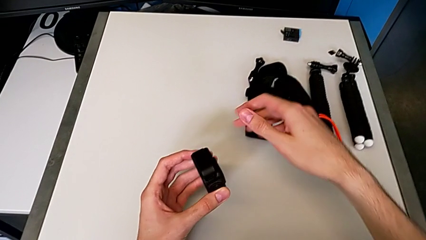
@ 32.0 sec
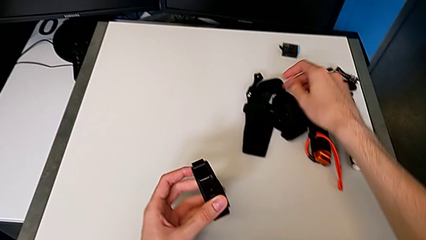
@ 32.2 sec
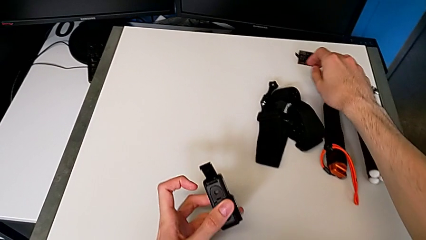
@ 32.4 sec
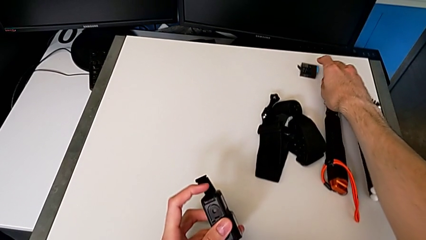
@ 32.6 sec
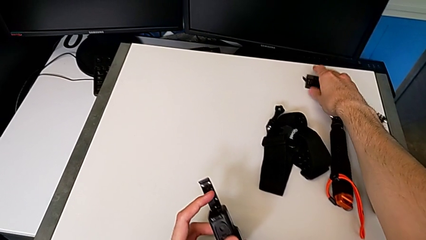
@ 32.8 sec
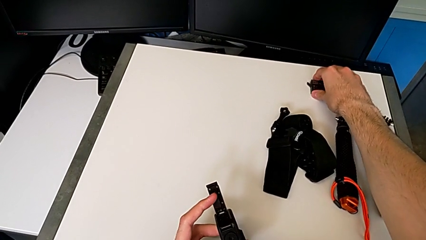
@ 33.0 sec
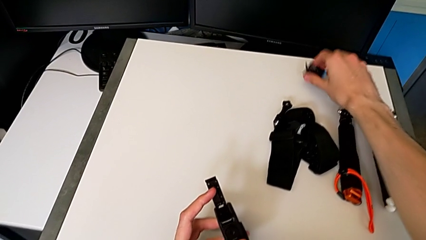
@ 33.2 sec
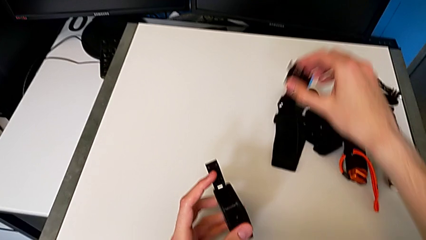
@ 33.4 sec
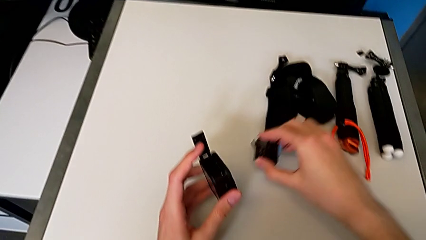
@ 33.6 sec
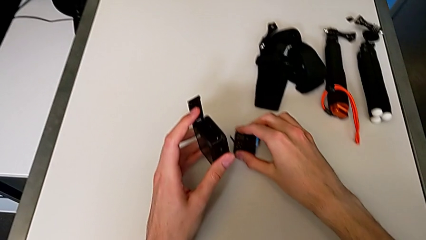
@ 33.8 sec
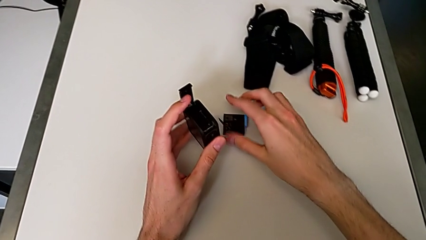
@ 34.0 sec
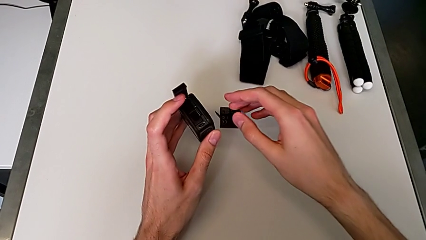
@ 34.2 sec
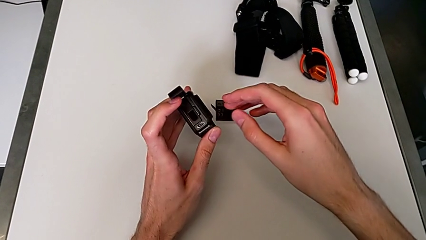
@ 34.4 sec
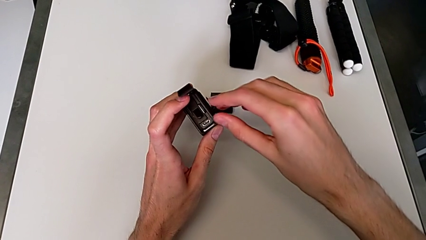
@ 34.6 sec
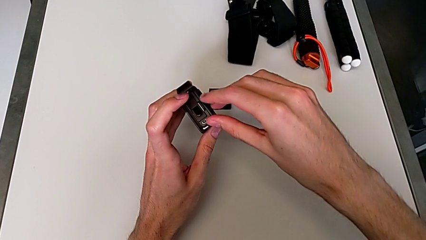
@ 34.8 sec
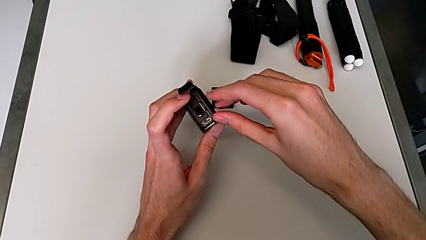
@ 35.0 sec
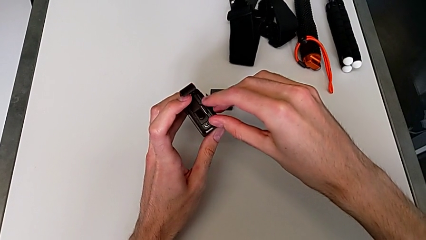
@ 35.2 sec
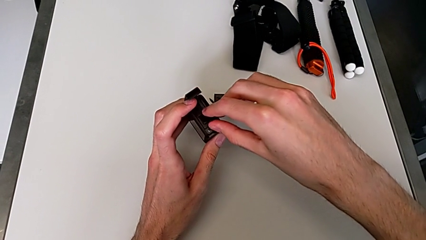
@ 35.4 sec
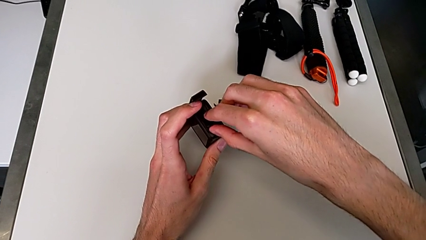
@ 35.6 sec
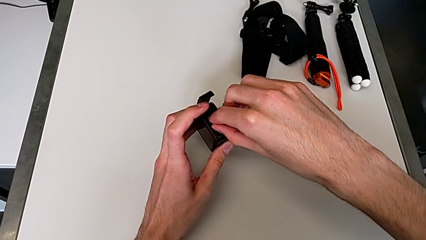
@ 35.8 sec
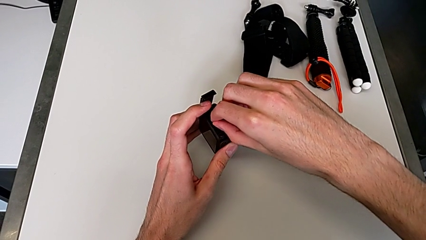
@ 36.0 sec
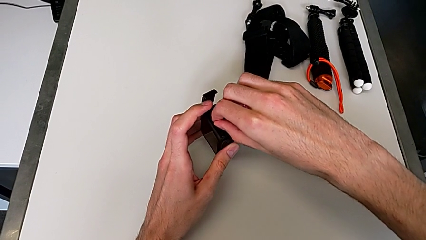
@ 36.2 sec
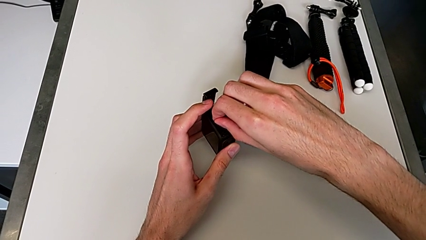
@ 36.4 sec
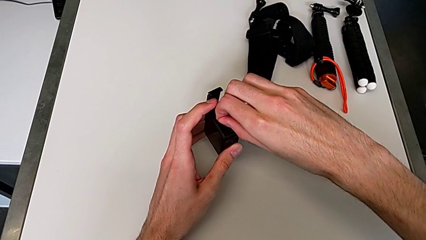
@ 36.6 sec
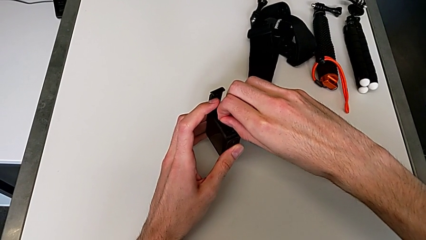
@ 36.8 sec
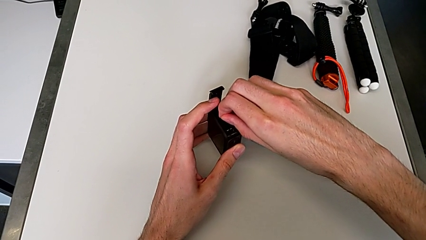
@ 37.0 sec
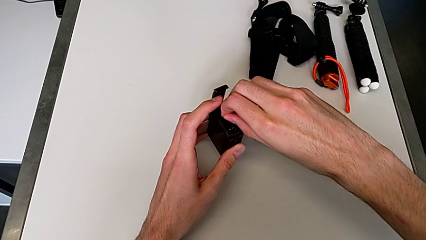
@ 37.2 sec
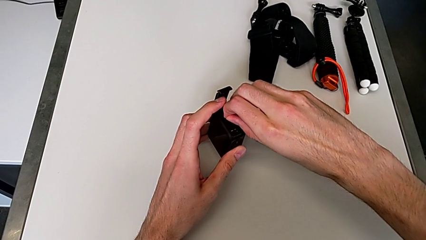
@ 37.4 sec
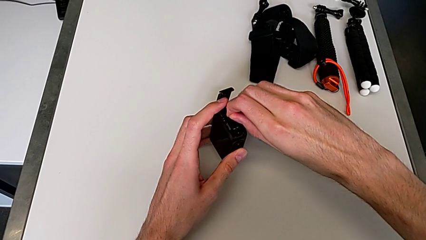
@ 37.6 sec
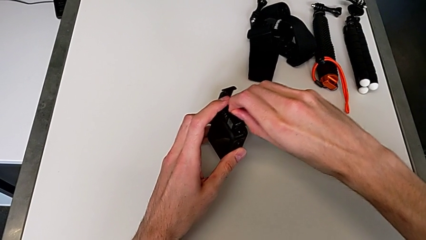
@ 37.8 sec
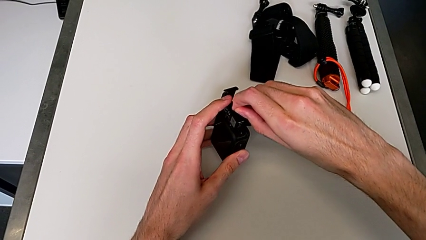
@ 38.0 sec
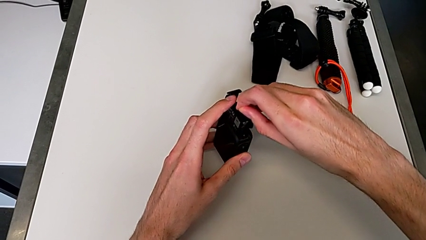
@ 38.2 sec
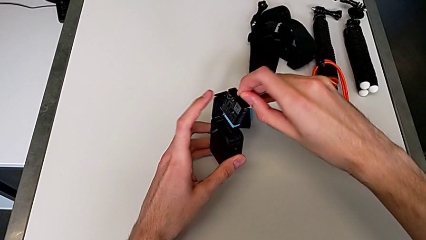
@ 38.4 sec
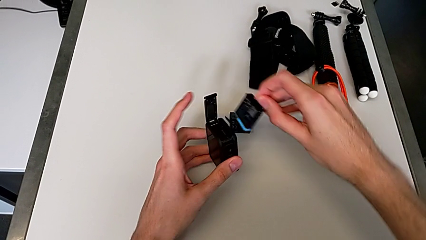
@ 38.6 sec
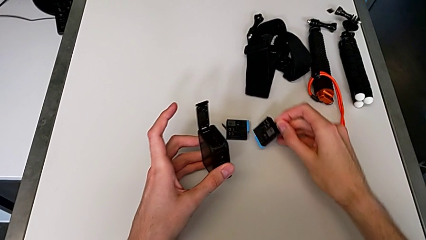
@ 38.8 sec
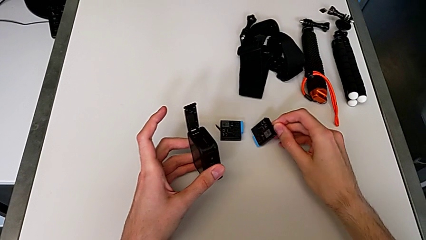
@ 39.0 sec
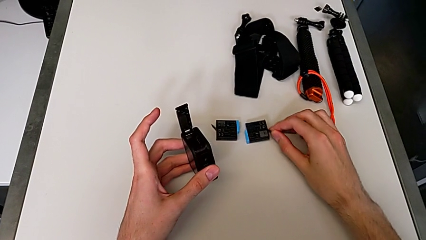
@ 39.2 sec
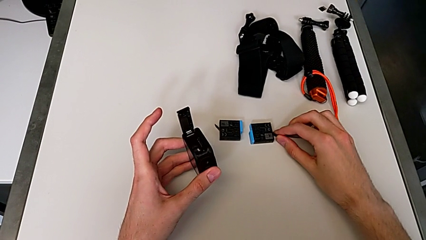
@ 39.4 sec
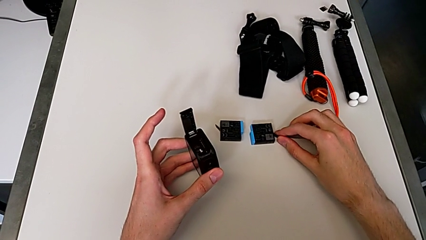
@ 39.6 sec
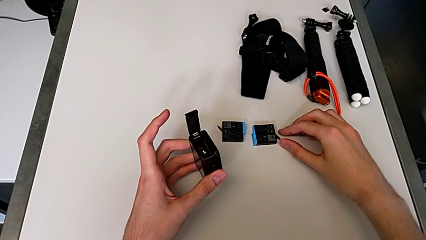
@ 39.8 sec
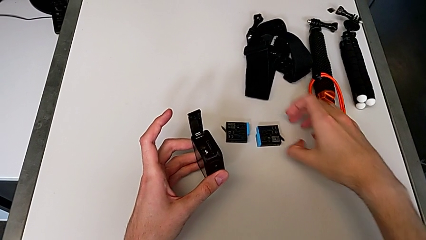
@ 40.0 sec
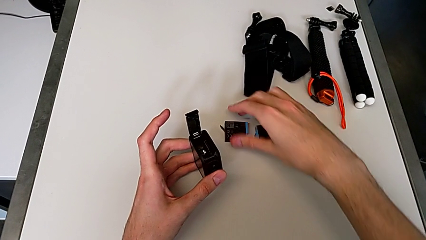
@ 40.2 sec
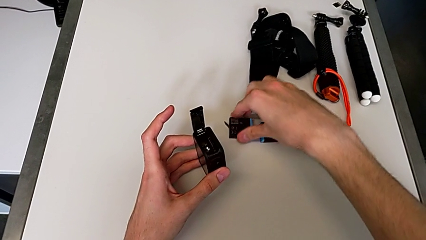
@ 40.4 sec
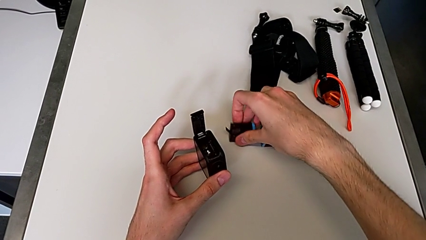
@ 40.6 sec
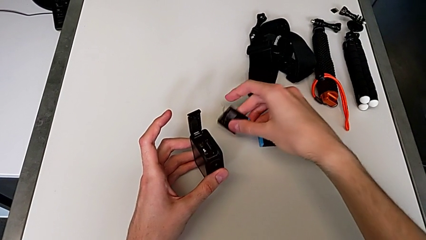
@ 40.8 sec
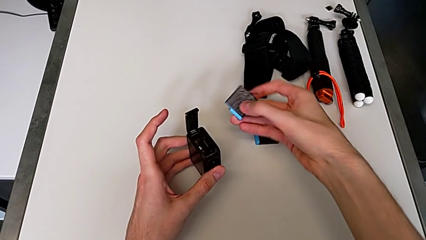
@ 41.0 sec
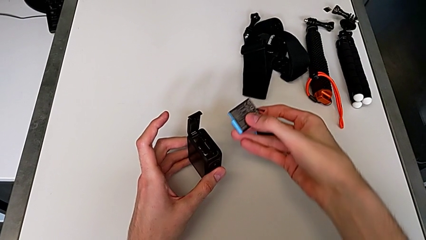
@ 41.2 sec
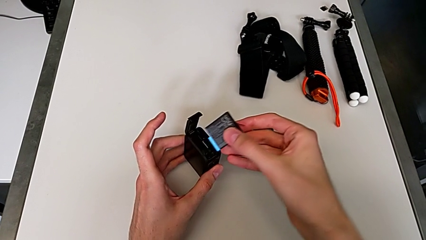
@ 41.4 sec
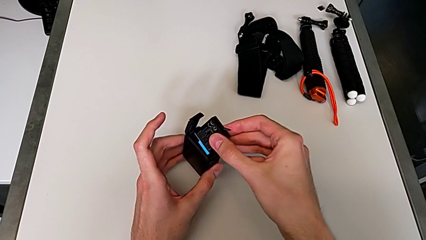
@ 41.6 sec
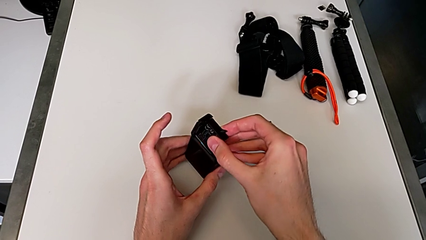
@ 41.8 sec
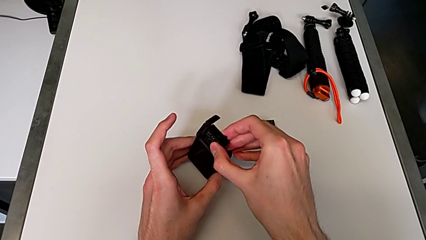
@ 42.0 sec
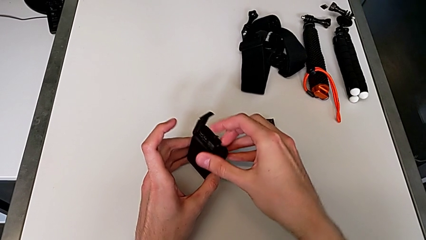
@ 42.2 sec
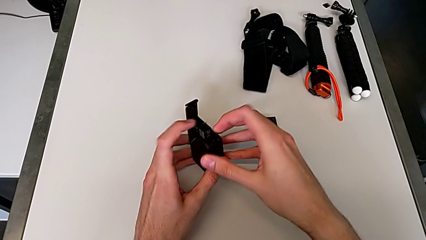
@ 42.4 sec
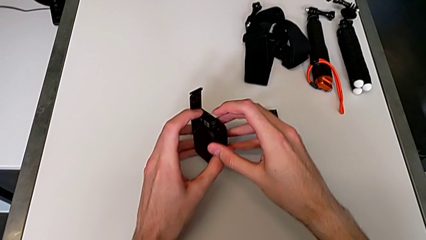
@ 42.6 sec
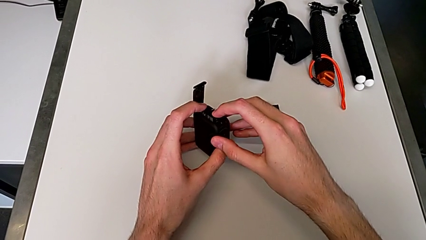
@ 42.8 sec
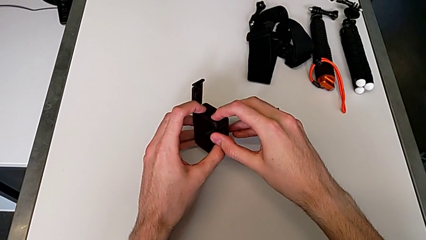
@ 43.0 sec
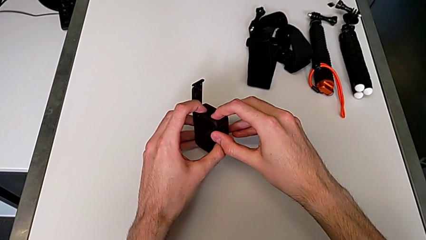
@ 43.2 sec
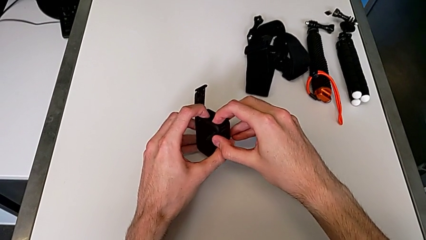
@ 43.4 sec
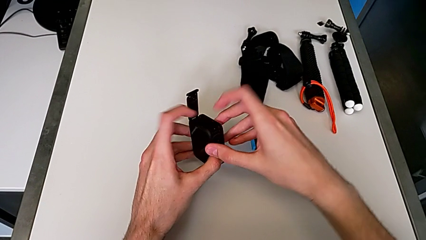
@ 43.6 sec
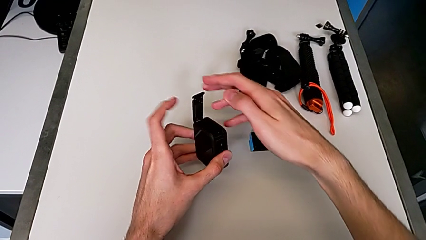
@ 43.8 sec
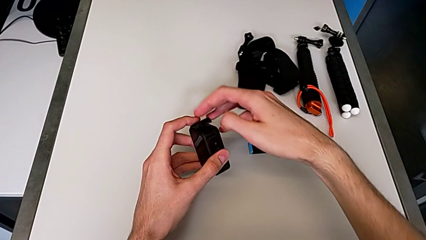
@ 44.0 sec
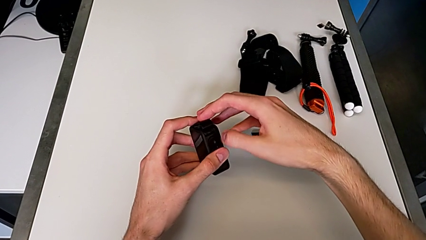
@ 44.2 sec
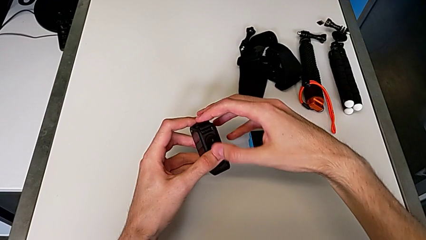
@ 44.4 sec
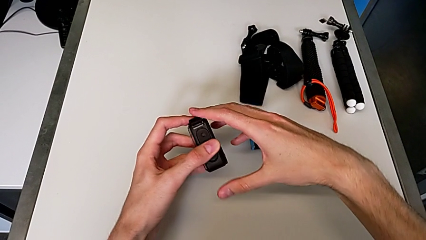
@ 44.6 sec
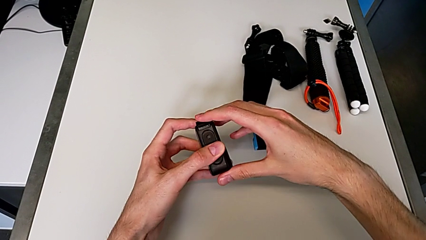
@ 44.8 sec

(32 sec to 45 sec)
The camera wearer is changing the battery for the GoPro. They grab the new battery, withdraw the old battery, insert the new battery and close the black battery door.

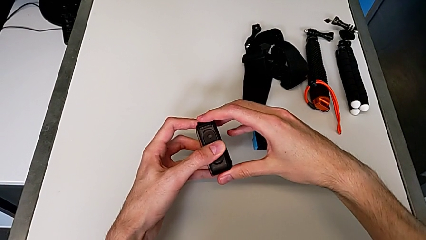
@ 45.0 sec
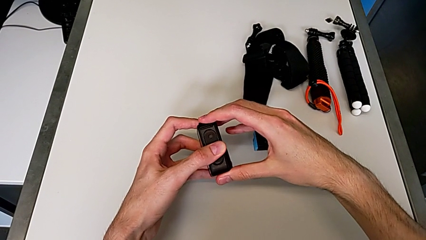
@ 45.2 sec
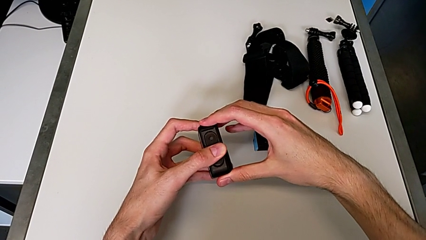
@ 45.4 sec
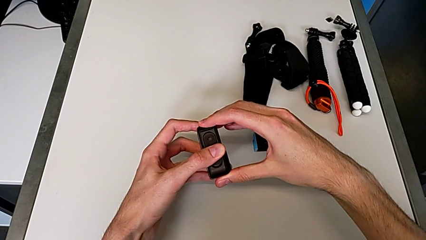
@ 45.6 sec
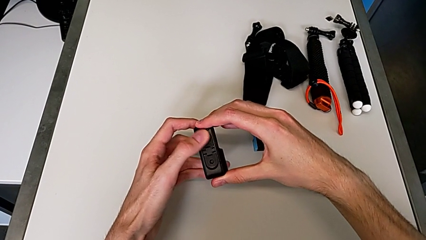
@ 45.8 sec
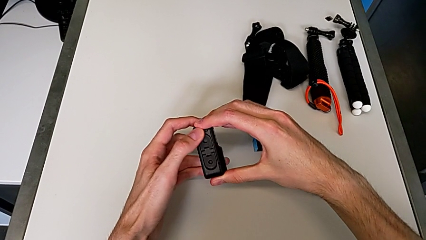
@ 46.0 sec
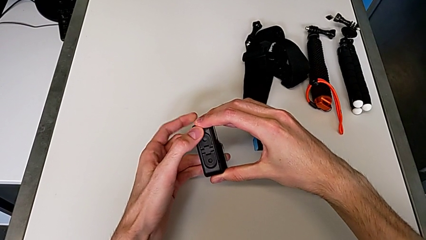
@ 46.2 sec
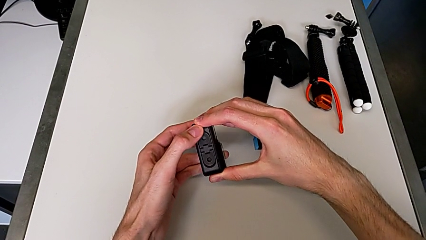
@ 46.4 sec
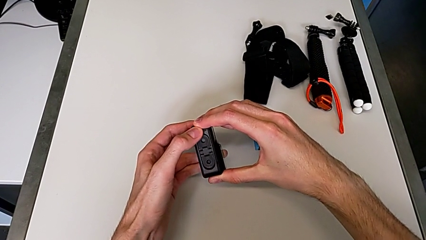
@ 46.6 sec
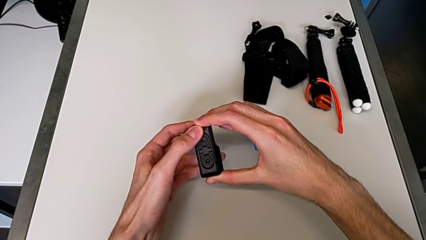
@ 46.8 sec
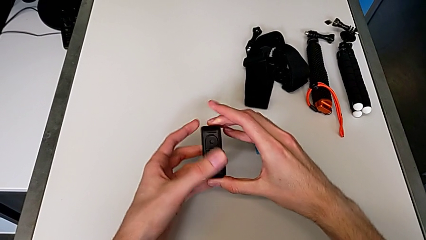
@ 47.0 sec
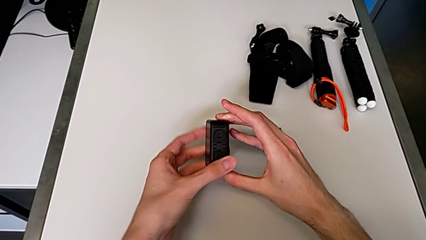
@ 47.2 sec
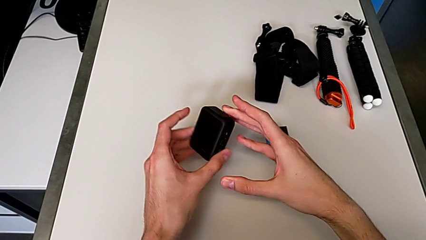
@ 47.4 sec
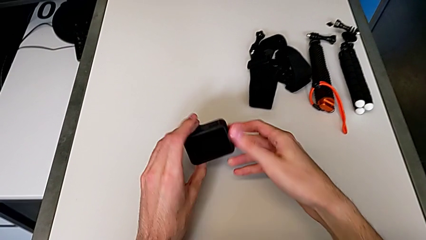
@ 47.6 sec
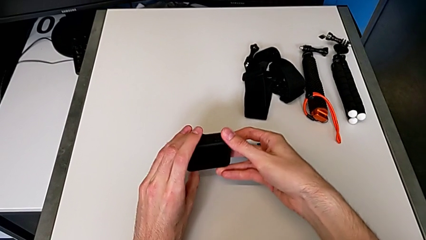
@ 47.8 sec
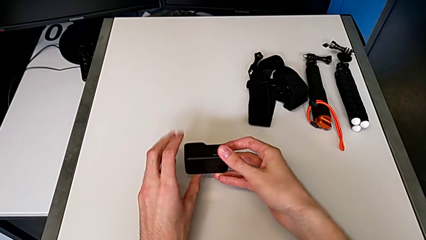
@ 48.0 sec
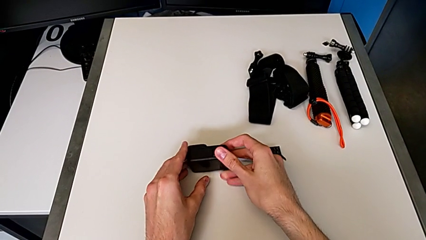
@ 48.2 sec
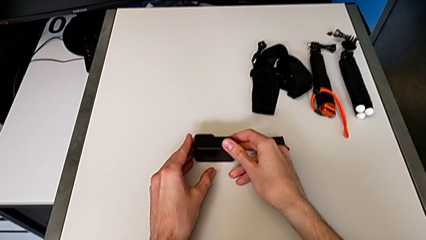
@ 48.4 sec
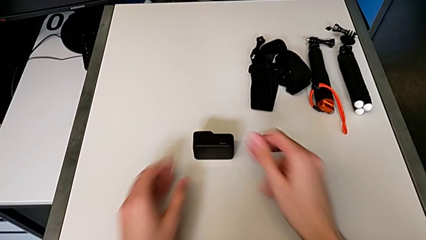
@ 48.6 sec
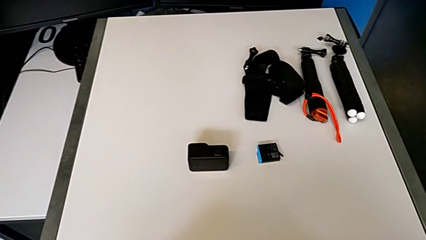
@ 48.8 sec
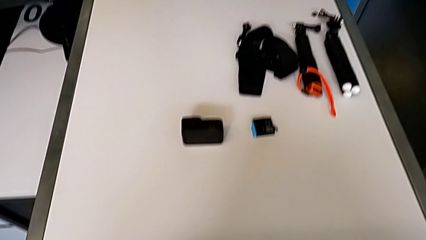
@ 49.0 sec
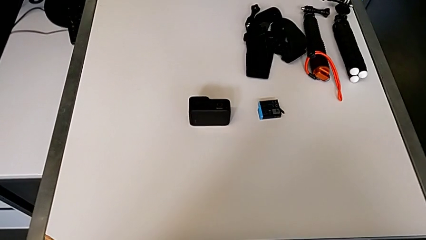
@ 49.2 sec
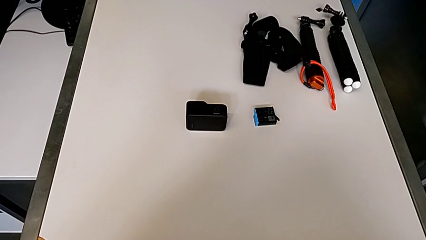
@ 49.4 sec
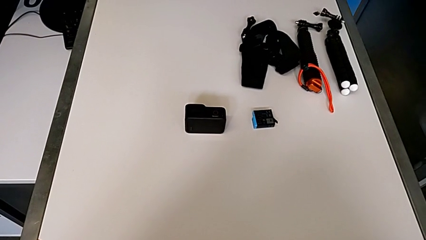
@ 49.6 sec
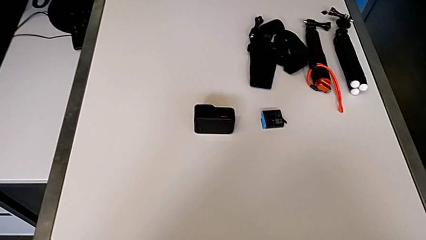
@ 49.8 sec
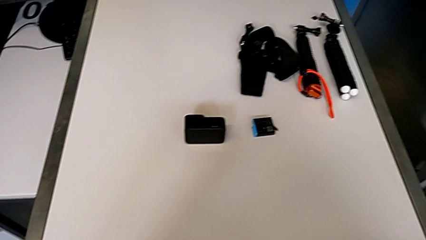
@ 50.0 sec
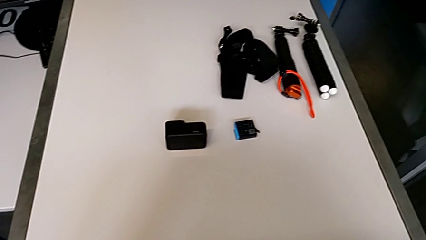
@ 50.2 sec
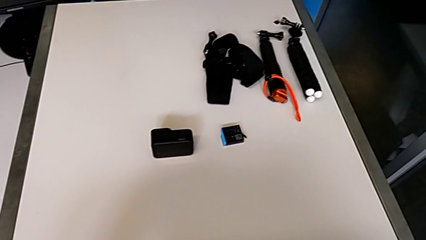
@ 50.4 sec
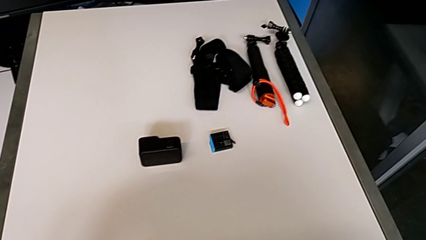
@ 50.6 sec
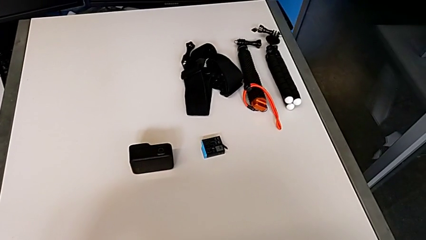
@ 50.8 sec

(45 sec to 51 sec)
The camera wearer is exchanging an SD card for a new one. They place the top furniture.
